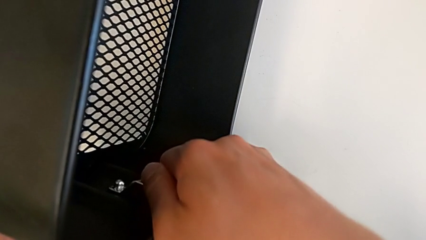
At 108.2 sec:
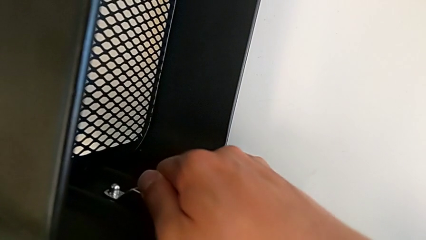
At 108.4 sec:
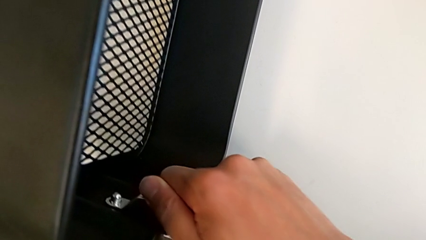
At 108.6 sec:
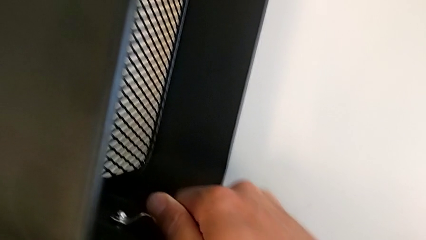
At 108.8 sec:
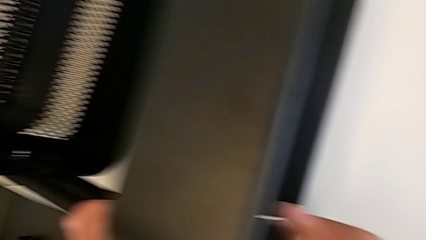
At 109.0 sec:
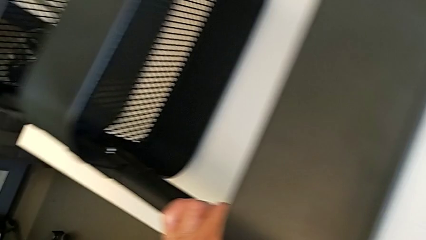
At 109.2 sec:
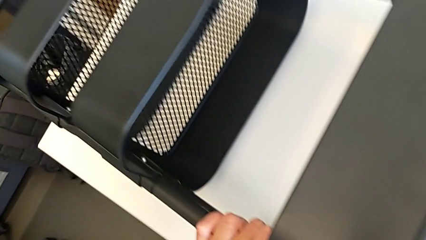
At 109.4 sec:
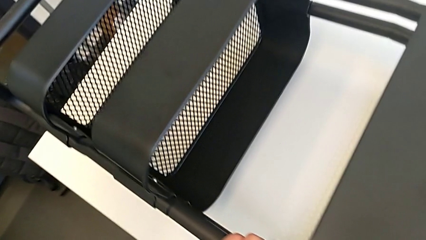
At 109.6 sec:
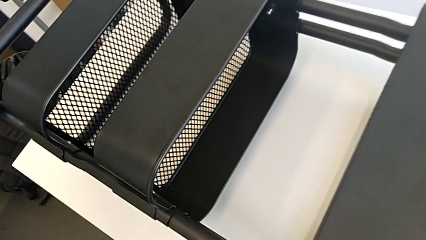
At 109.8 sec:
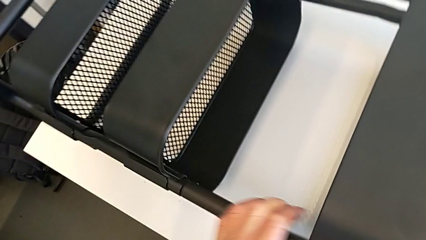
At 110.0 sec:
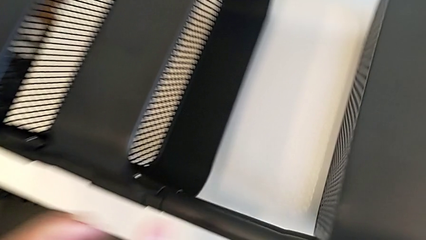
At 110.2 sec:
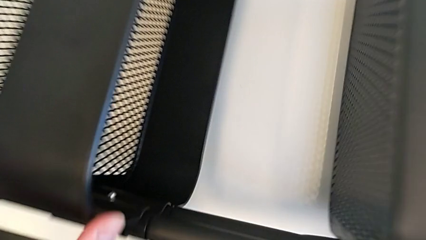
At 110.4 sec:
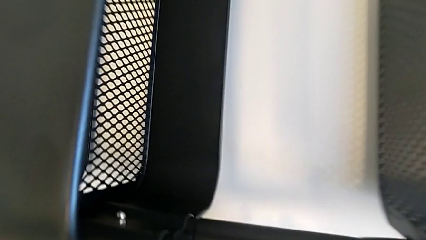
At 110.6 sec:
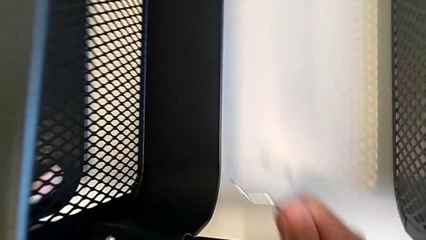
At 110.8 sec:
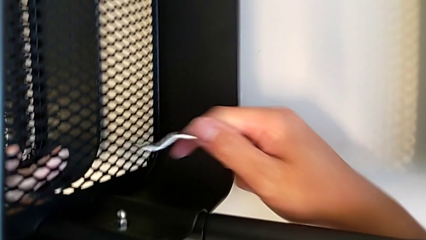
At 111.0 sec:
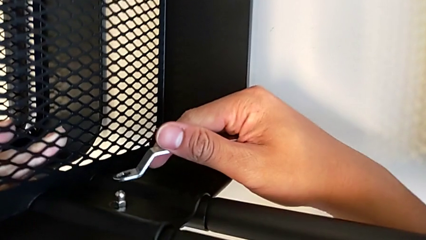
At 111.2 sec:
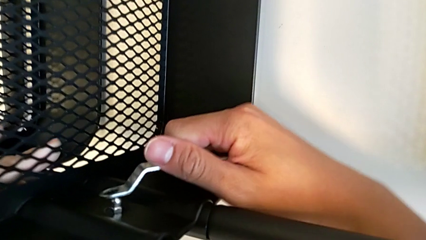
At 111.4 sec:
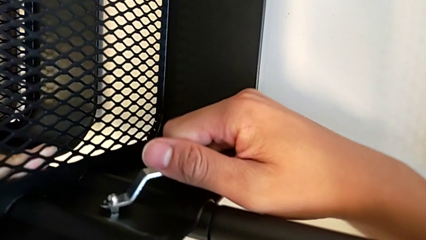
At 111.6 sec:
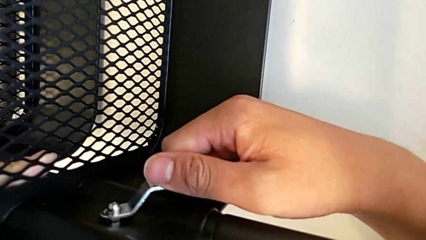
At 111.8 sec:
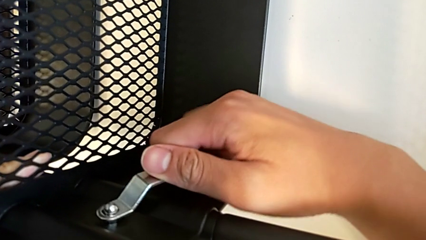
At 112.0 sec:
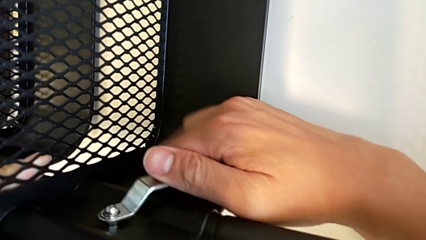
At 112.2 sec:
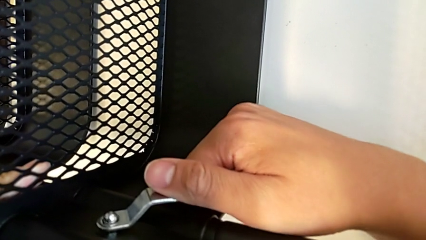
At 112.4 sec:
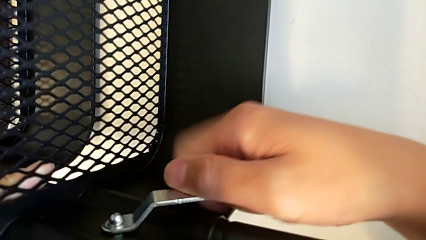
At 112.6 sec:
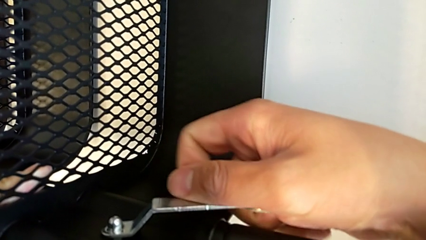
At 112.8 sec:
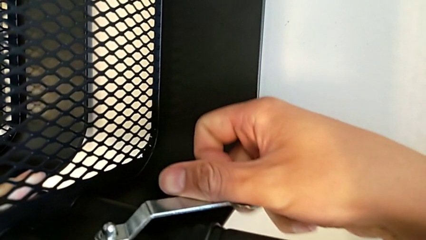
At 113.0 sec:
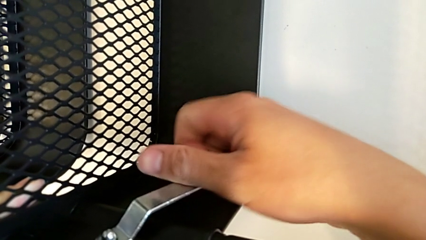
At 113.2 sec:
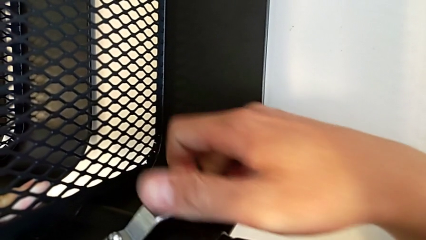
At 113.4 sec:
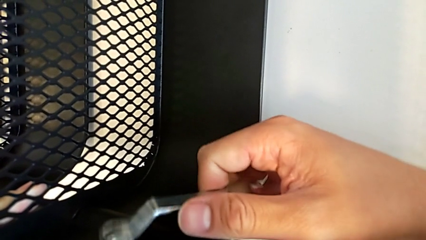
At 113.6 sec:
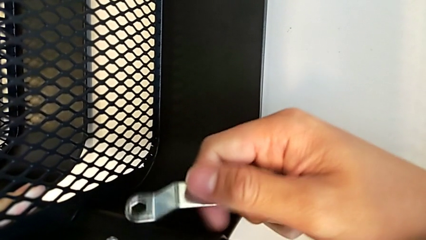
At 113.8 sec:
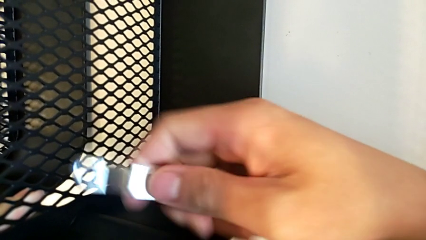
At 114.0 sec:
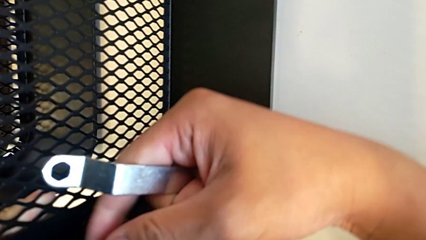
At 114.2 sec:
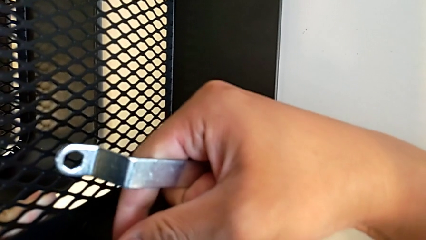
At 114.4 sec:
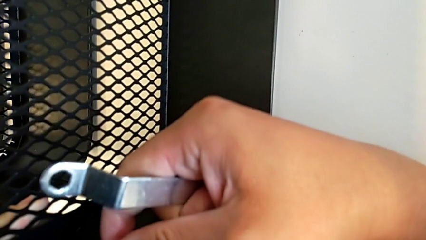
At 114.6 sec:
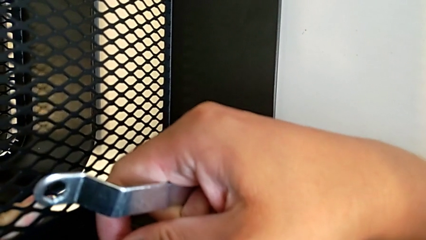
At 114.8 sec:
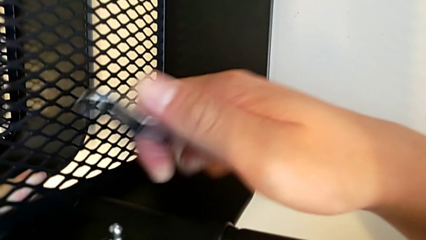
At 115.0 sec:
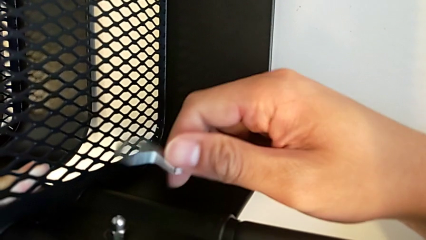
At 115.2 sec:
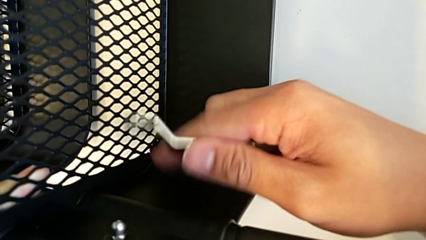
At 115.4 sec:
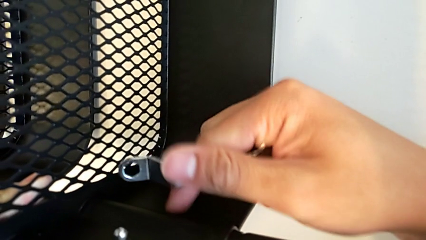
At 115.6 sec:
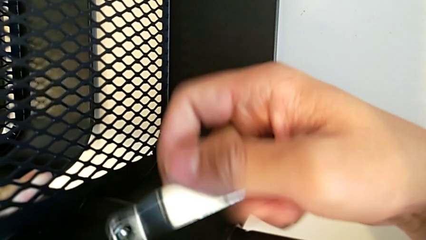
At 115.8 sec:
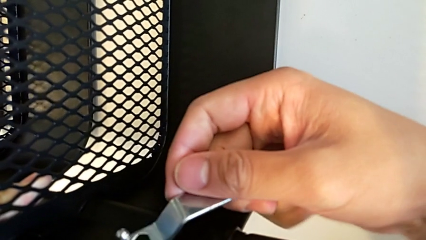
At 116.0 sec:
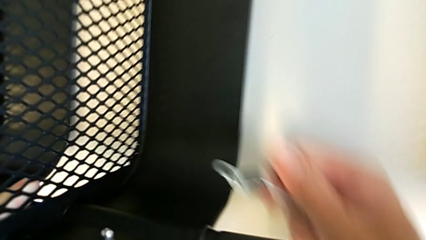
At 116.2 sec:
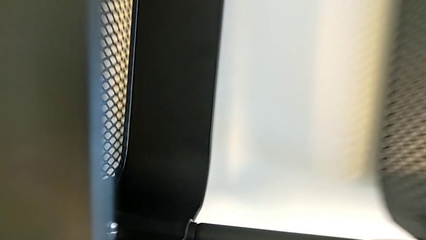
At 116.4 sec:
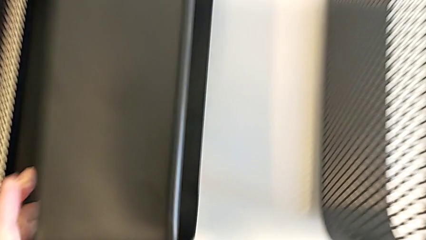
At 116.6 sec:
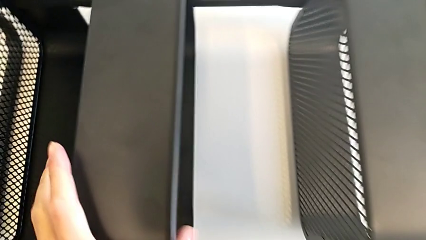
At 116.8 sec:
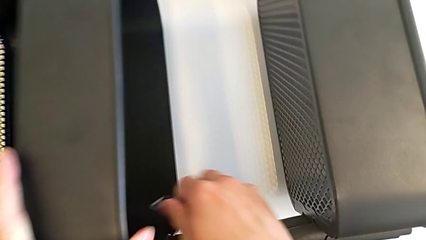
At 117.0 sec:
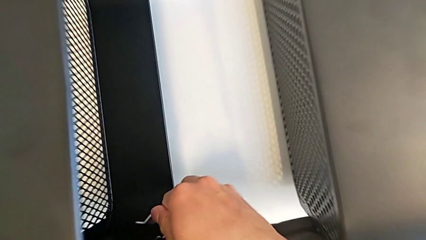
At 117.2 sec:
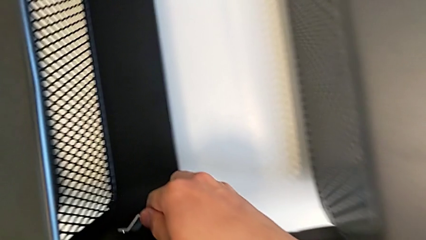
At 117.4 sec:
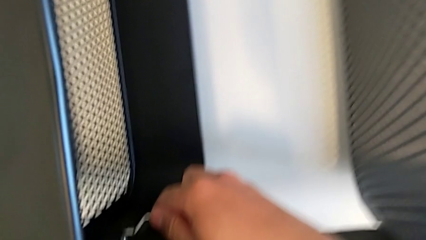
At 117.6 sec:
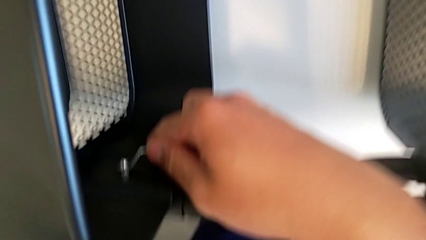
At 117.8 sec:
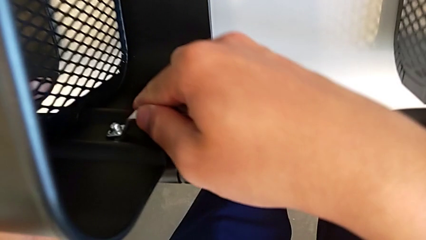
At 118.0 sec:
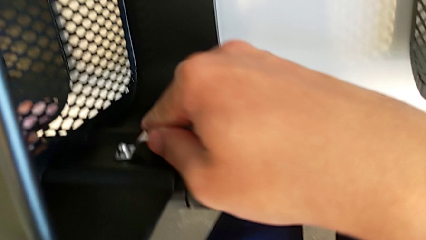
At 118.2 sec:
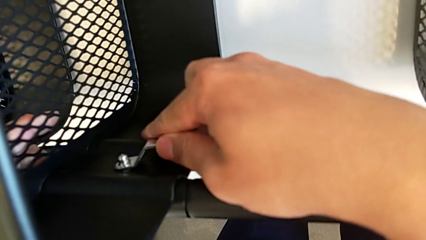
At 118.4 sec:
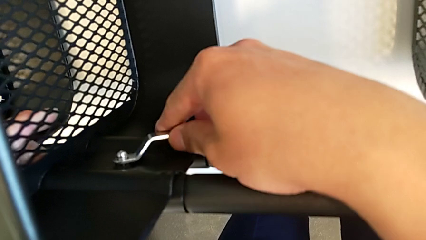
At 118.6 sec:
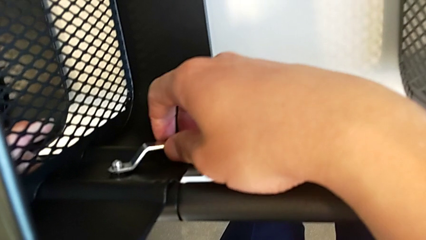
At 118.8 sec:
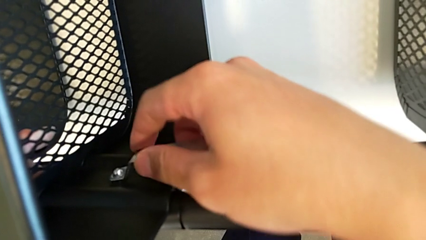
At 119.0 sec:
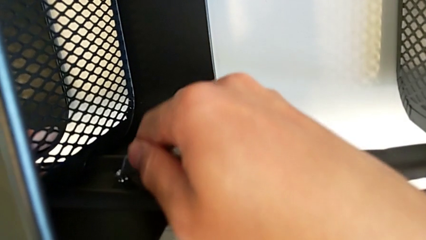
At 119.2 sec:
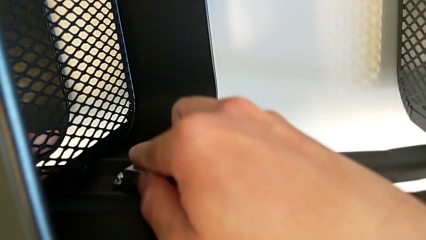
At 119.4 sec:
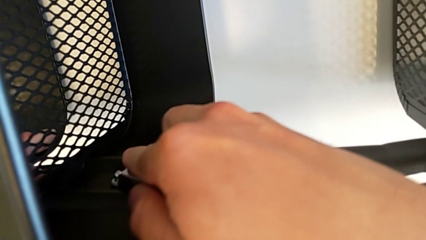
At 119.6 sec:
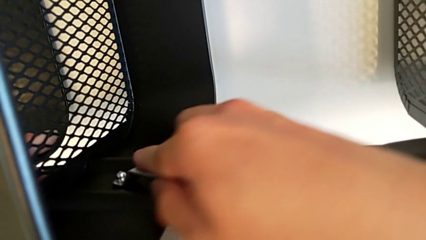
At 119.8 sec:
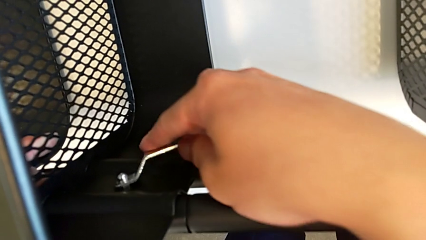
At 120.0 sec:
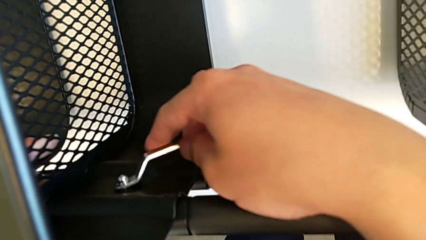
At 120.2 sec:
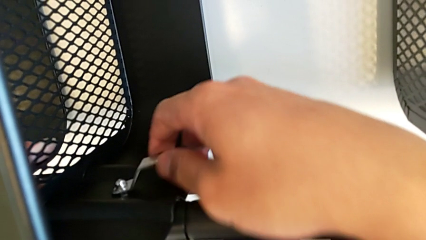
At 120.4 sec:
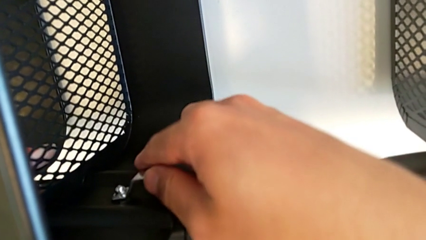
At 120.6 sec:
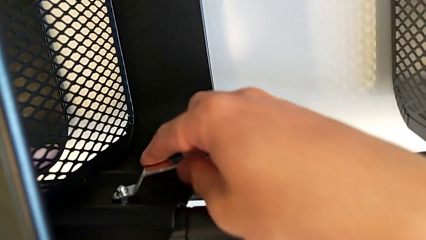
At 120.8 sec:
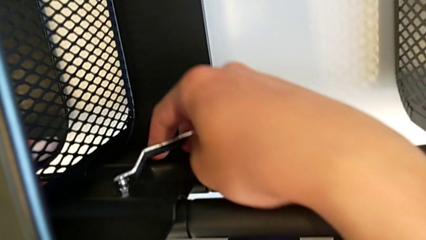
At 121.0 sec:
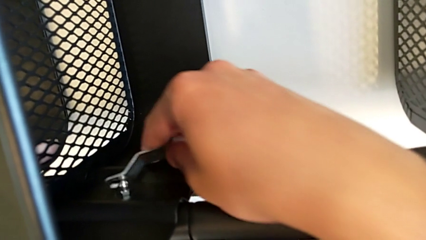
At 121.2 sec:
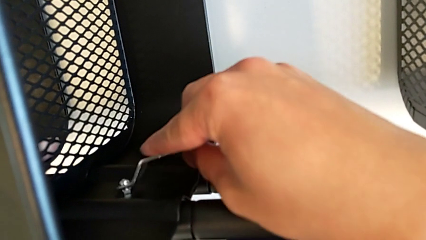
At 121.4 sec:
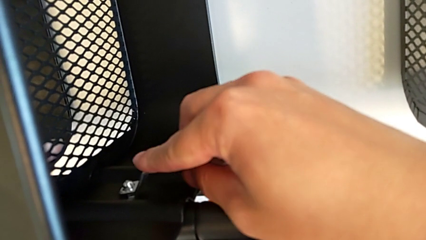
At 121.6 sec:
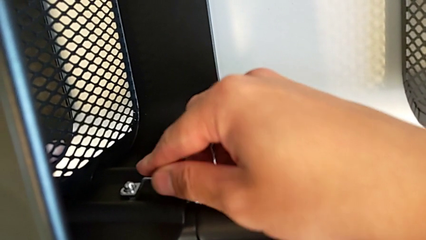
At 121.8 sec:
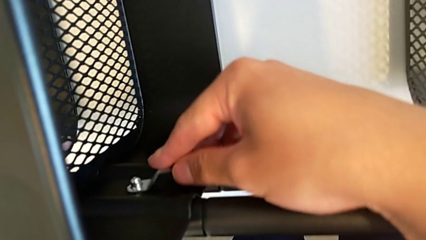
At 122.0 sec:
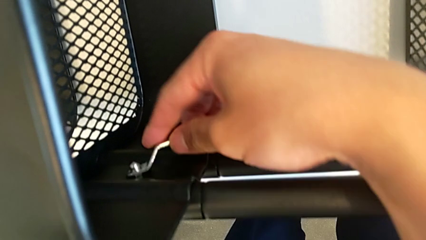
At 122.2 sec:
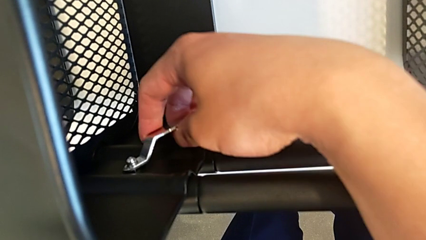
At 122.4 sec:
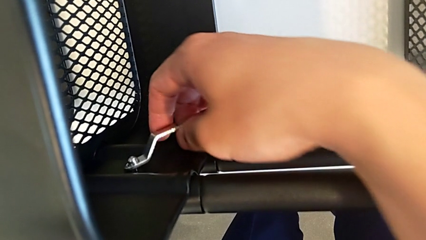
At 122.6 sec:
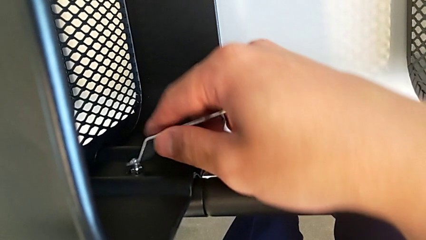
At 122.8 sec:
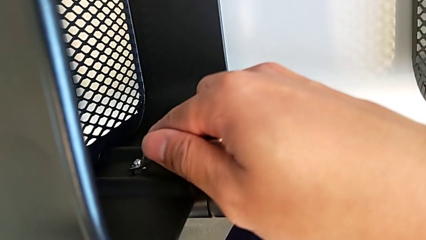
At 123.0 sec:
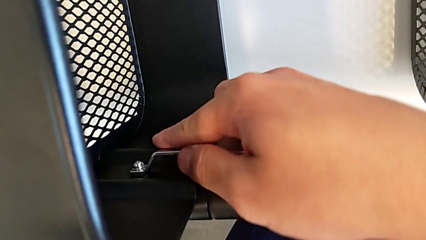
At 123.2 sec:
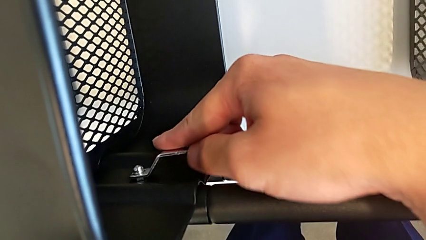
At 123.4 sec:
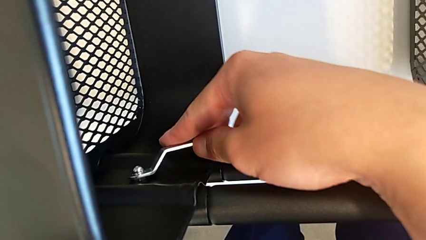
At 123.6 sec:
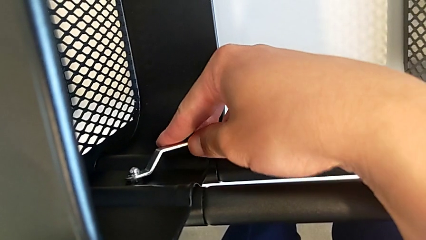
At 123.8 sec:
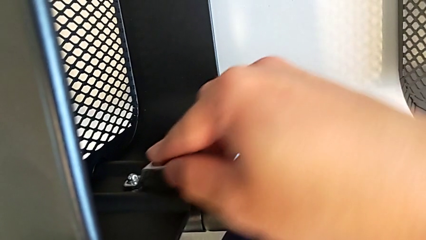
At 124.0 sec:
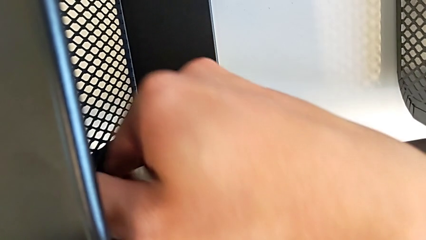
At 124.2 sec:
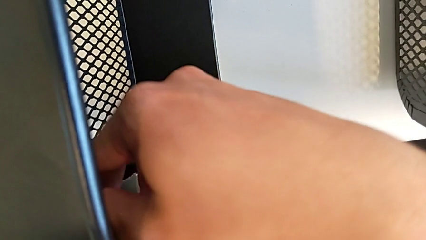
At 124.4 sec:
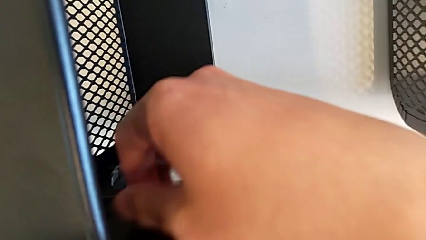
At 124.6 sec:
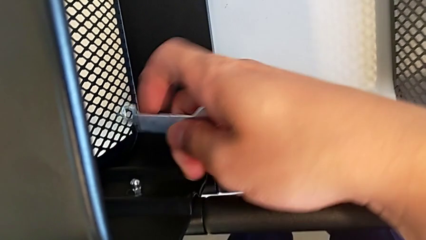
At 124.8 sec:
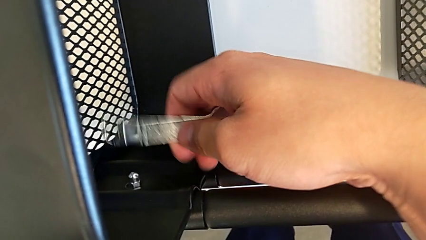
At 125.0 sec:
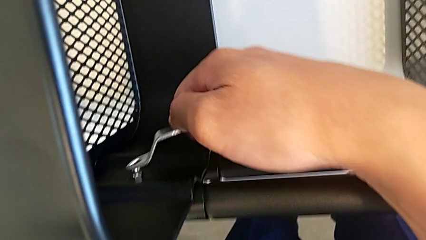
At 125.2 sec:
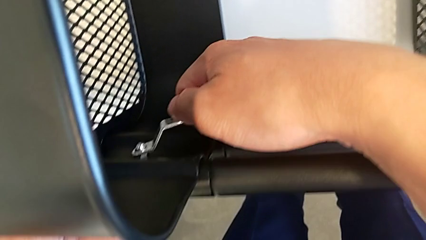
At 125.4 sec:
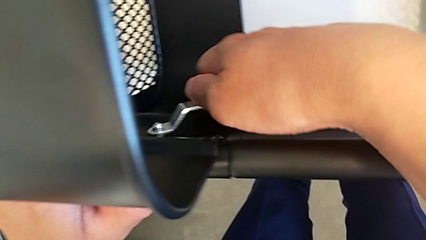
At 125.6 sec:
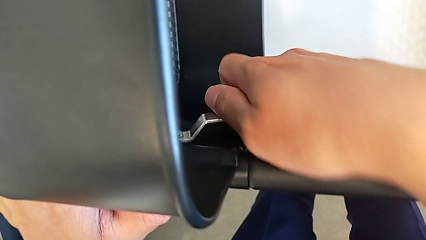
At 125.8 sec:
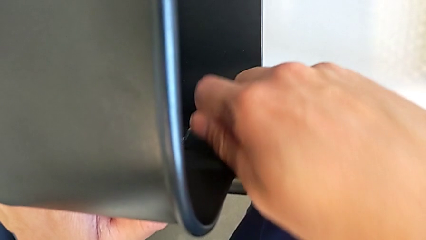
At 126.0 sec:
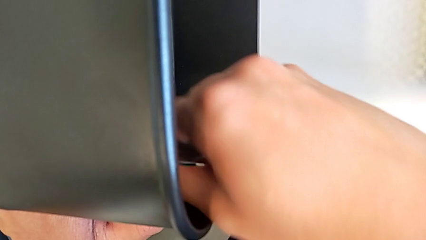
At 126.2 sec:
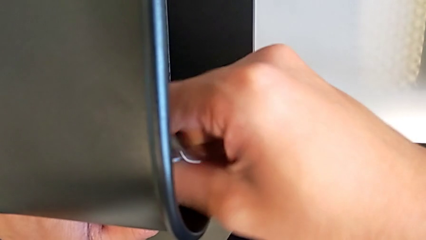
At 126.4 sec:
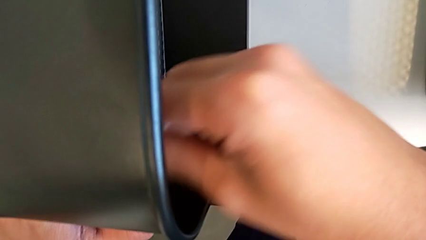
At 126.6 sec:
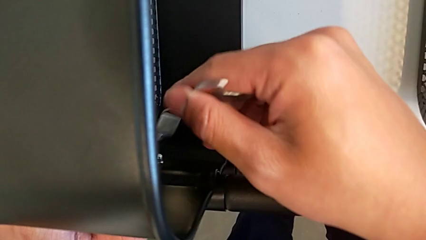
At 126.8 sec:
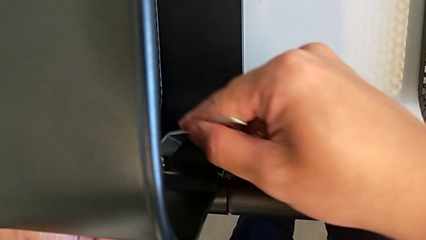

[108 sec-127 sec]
The camera wearer is unscrewing one side of the middle tray of the rolling cart. They wrongly unscrew the hexagon cap nut, starting with the top tray, withdraw the hexagonal wrench, insert it, unscrew the hexagon cap nut, withdraw the hexagonal wrench, inspect the hexagon cap nut, insert the hexagonal wrench and begin to unscrew the hexagon cap nut.
